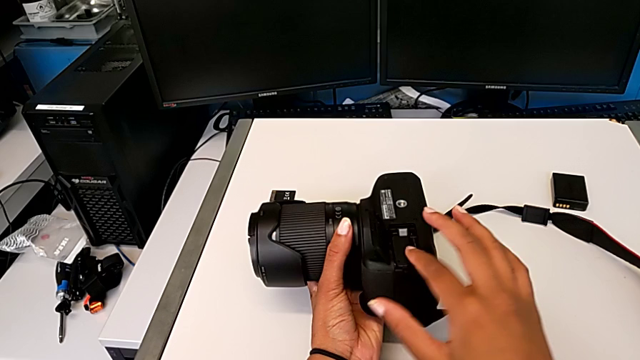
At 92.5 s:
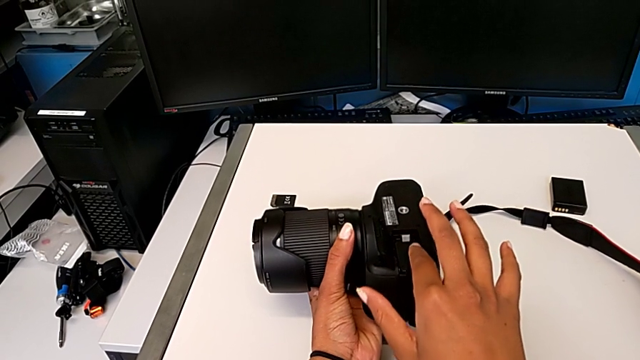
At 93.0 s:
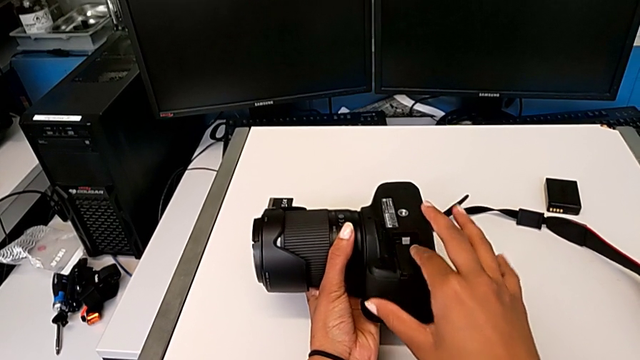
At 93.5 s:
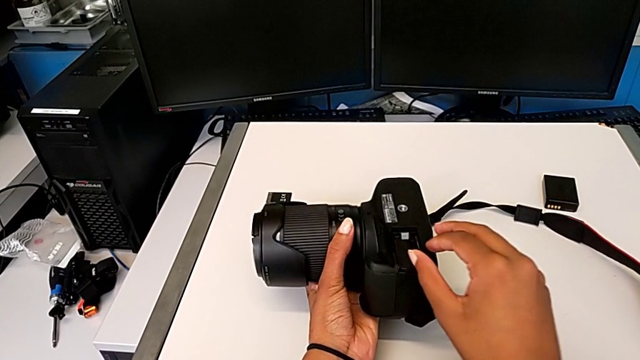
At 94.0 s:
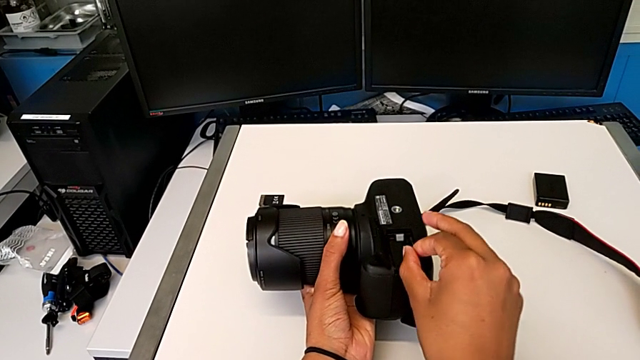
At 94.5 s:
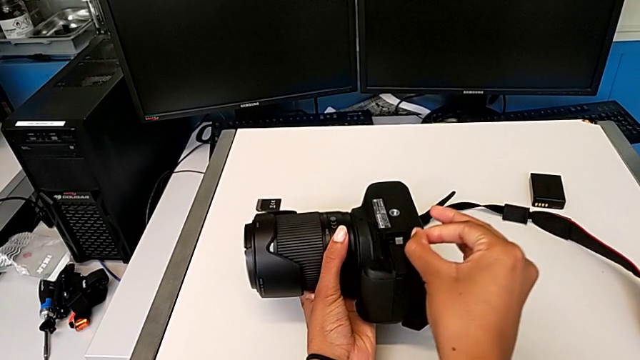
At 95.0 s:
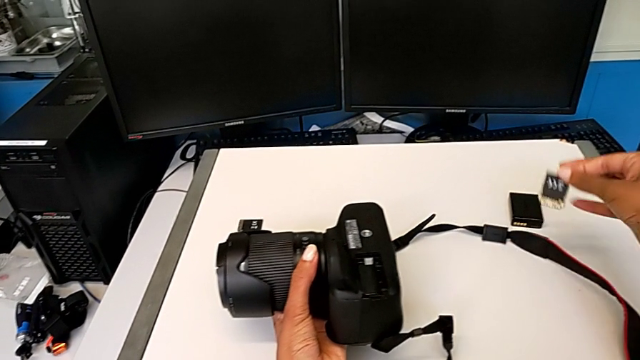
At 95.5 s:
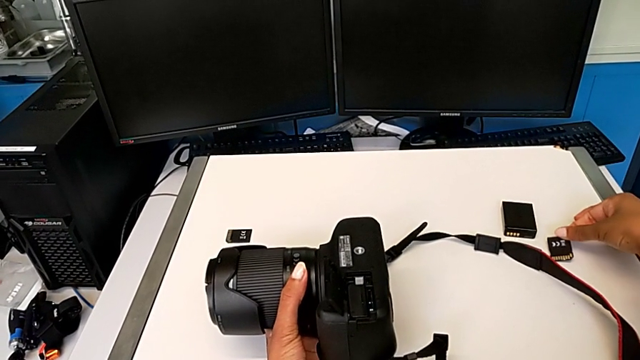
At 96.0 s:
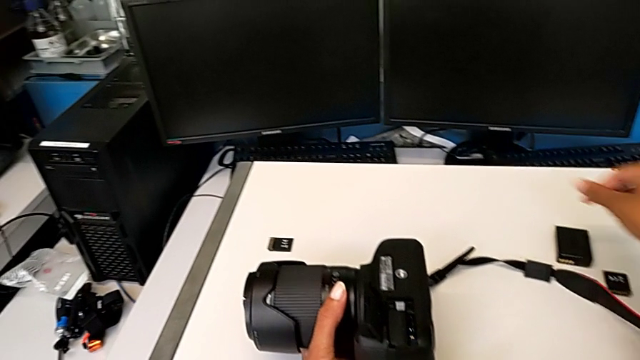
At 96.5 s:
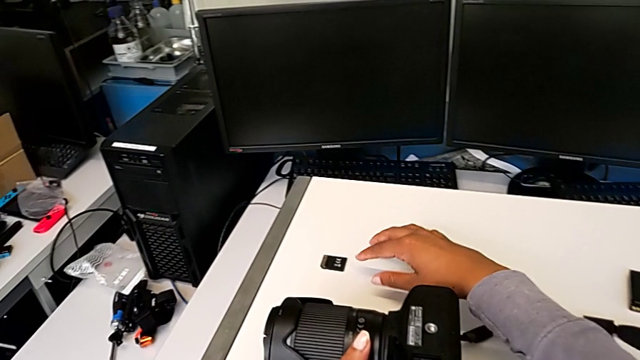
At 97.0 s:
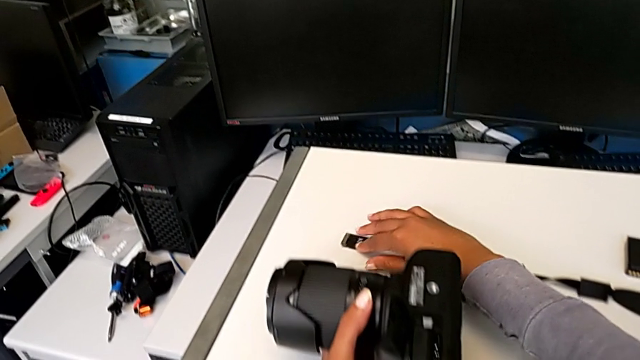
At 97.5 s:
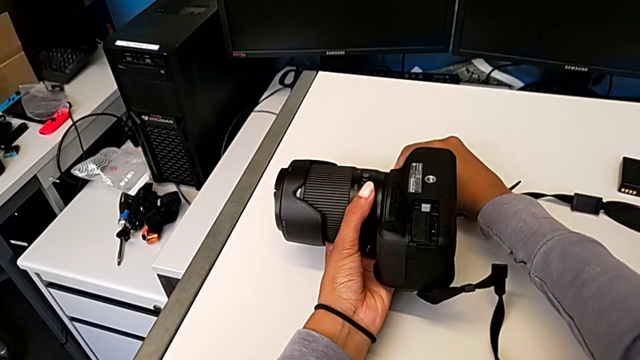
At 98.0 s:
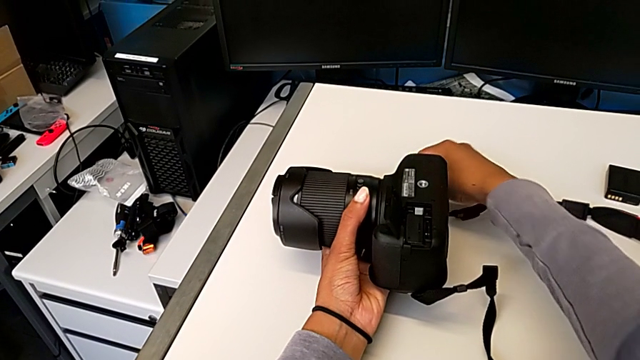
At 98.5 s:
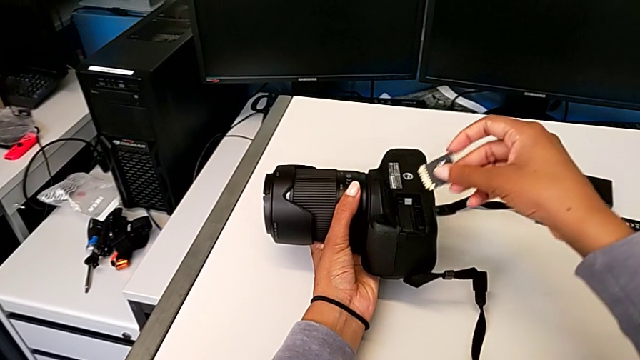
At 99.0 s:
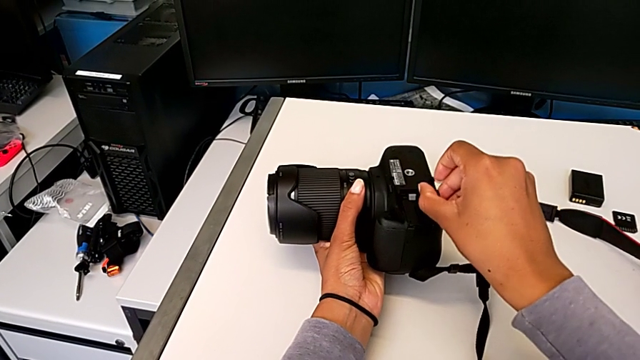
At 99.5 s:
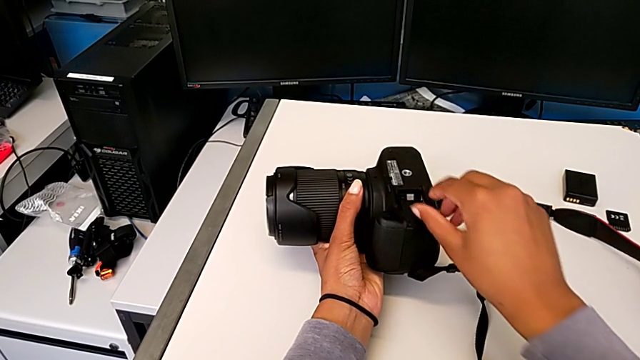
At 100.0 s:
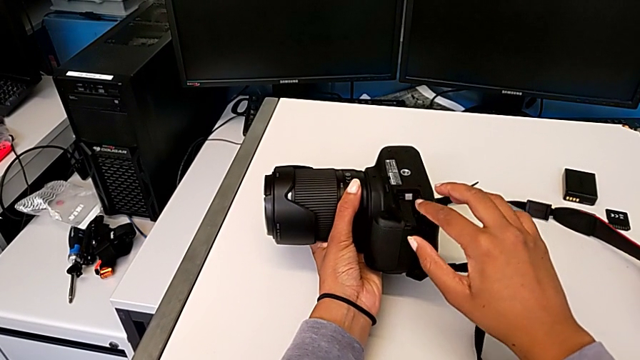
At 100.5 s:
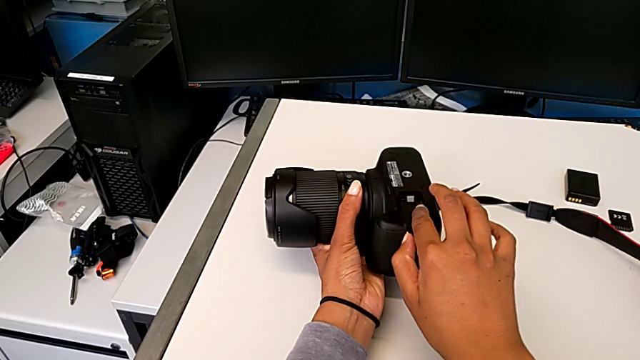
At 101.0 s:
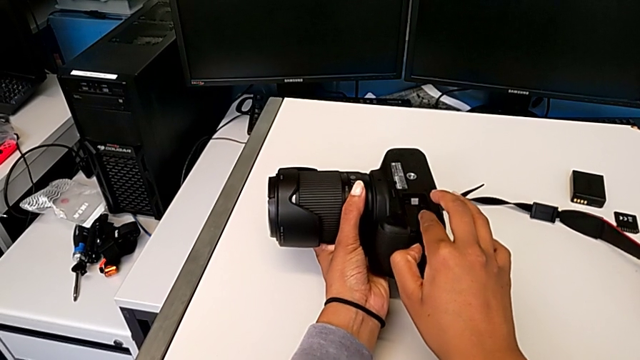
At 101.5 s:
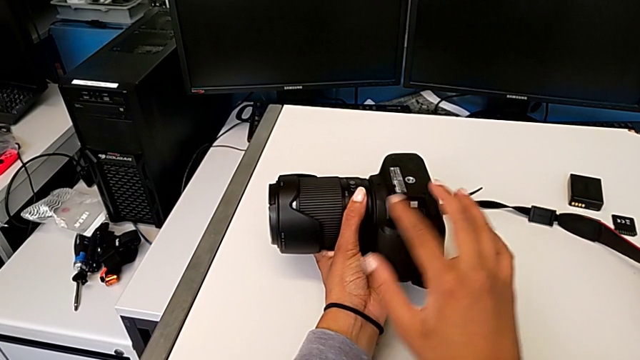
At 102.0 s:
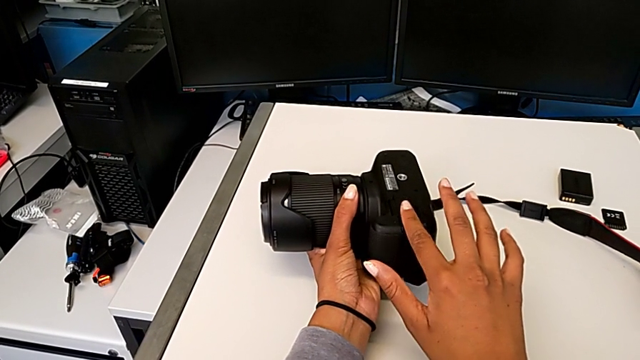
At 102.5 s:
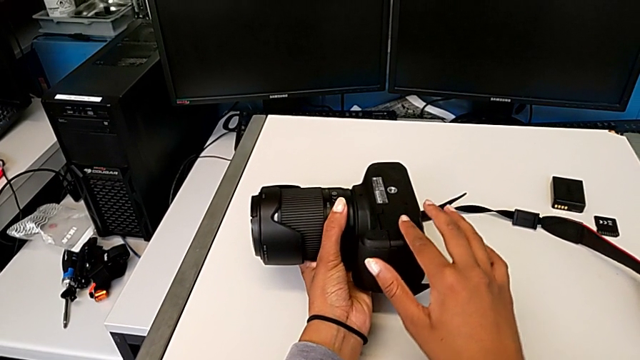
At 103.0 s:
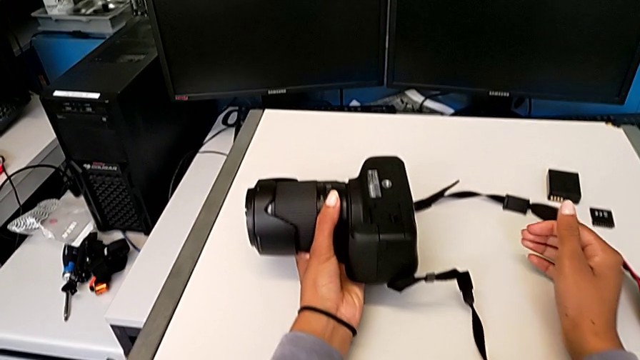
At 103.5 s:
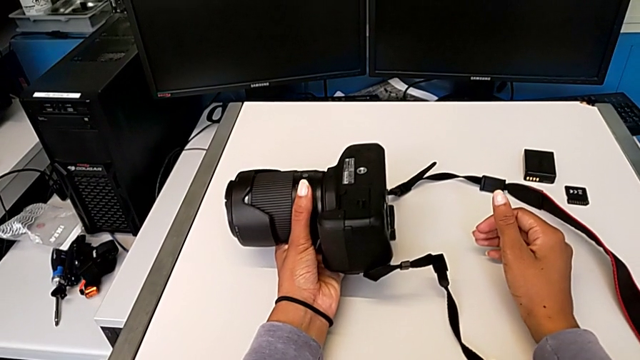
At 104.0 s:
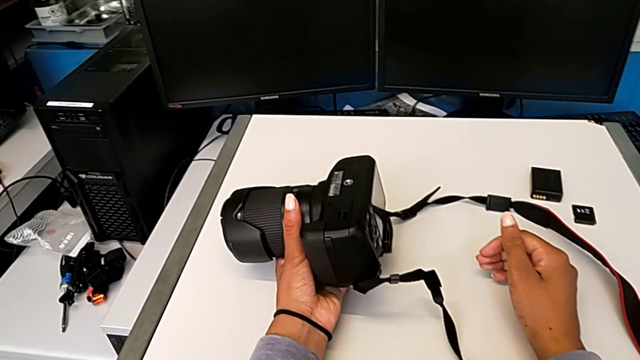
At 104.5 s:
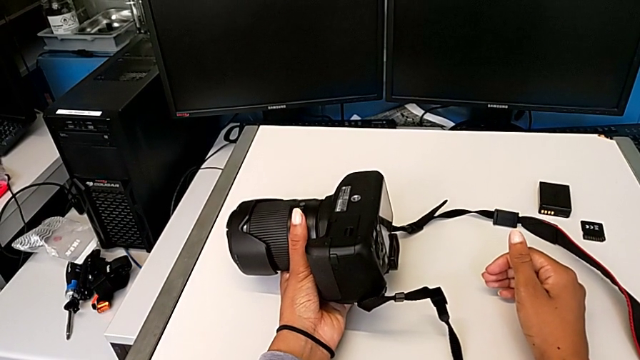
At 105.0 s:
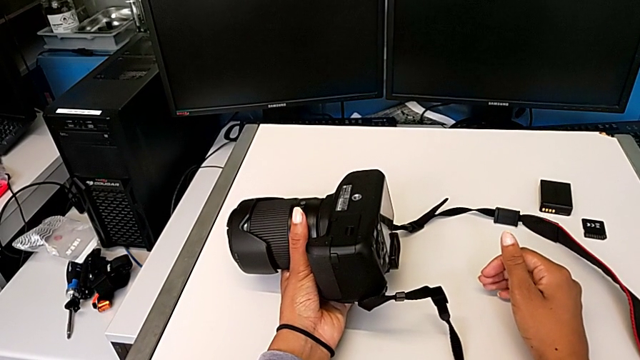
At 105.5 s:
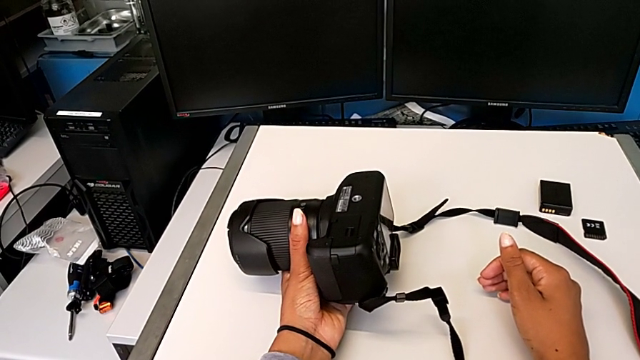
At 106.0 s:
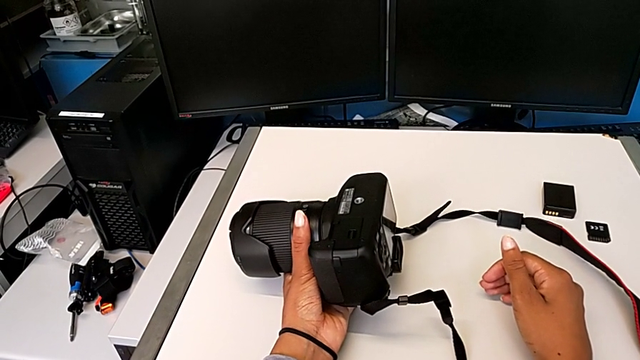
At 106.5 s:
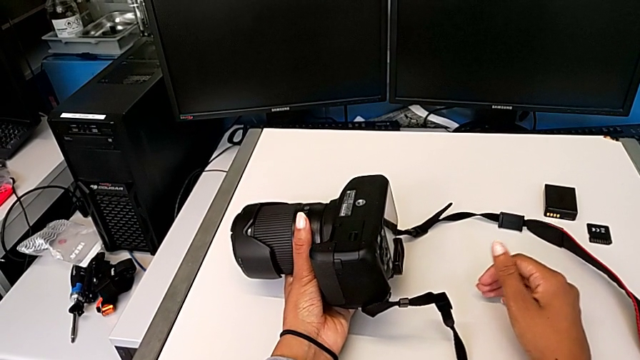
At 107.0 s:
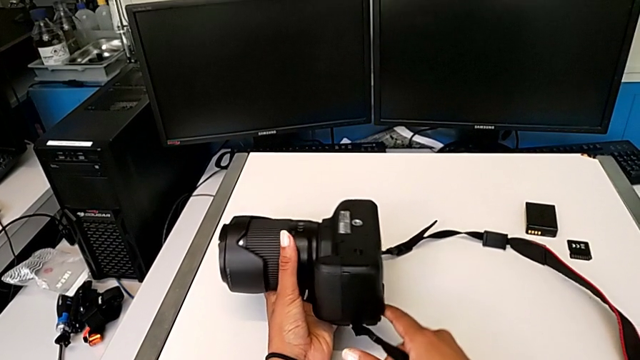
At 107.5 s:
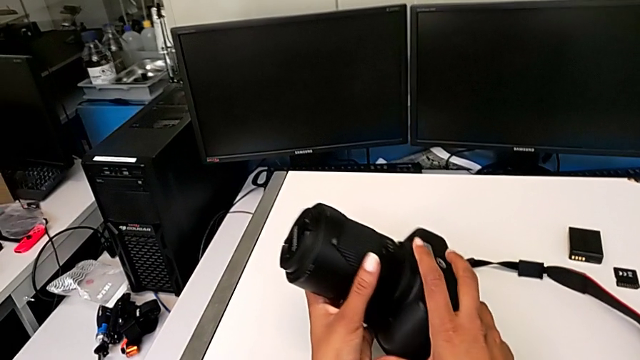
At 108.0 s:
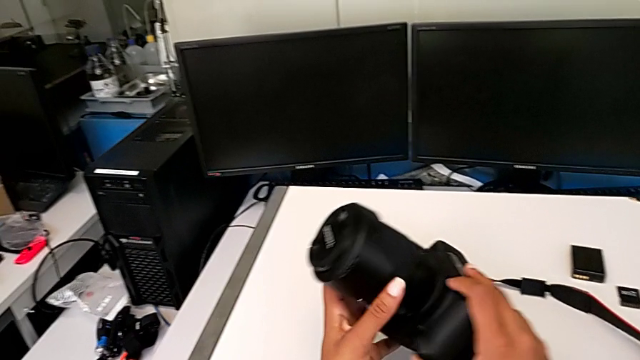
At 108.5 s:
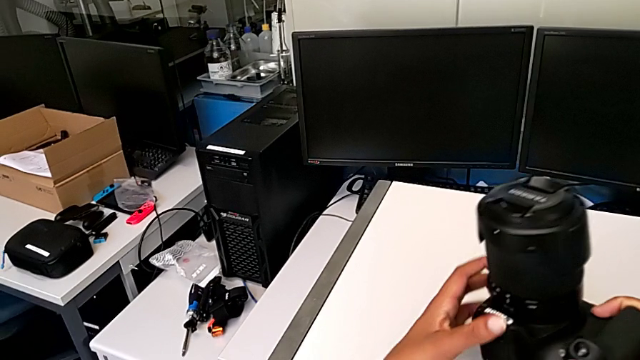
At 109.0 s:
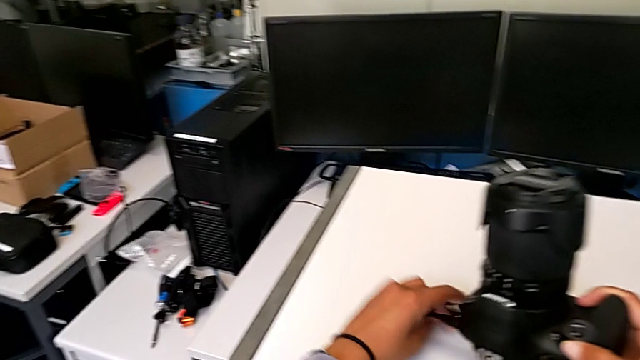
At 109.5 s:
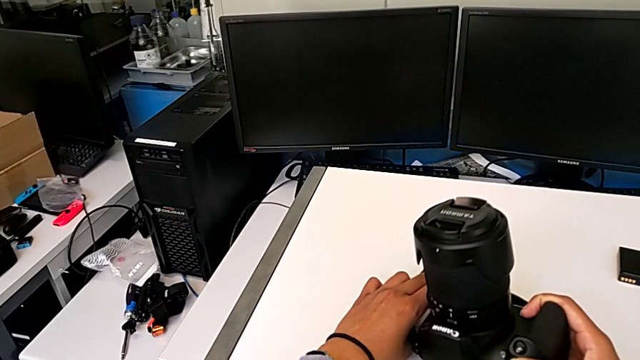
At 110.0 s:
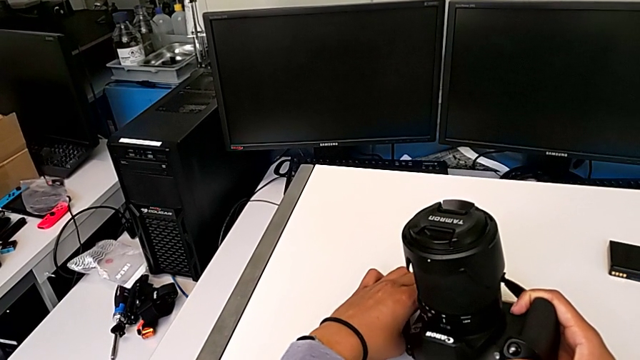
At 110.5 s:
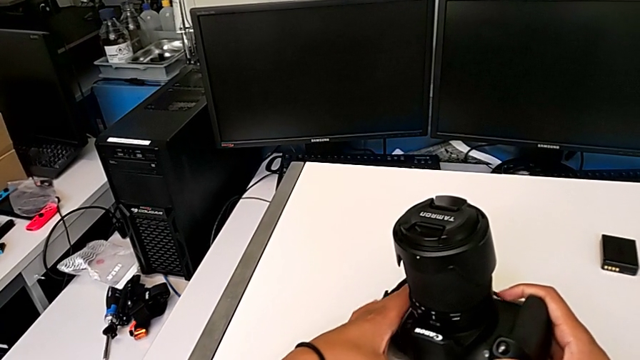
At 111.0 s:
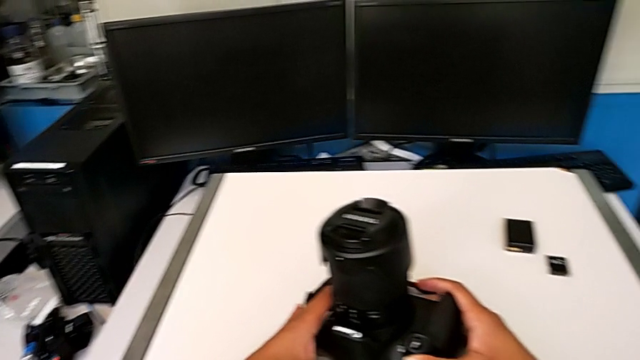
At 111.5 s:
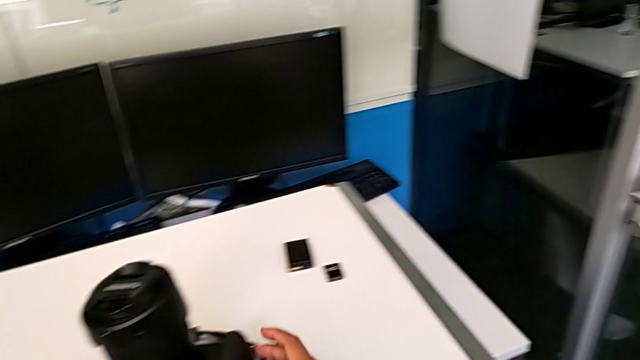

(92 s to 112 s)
The camera wearer is changing the SD card in the DSLR. They push the old SD card, grab it, place it, pull the new SD card, grab it, lift it, insert it, close the rectangular battery door, hold the black DSLR, rotate it, grab the black strap, pull it, place the black DSLR, grab it and place it.
